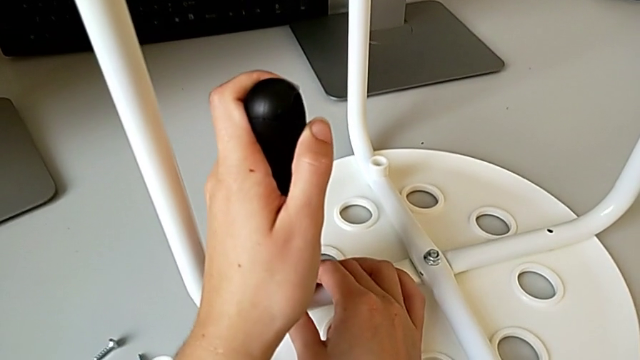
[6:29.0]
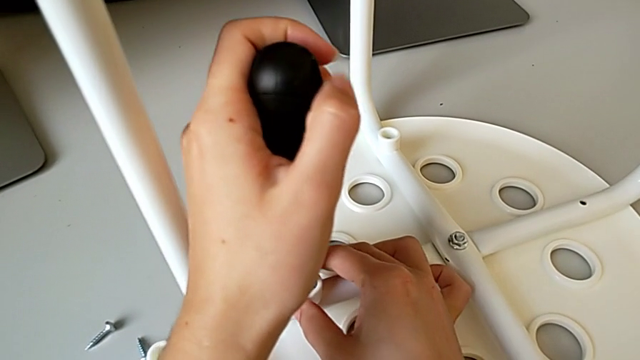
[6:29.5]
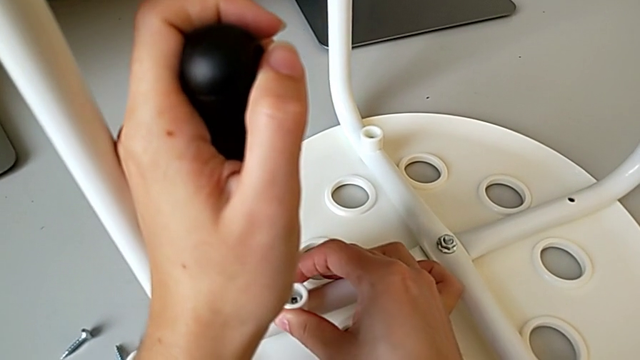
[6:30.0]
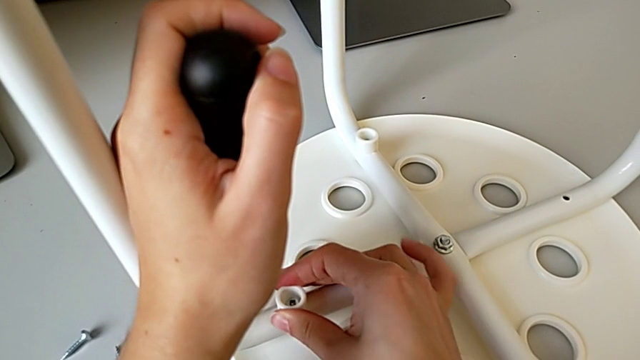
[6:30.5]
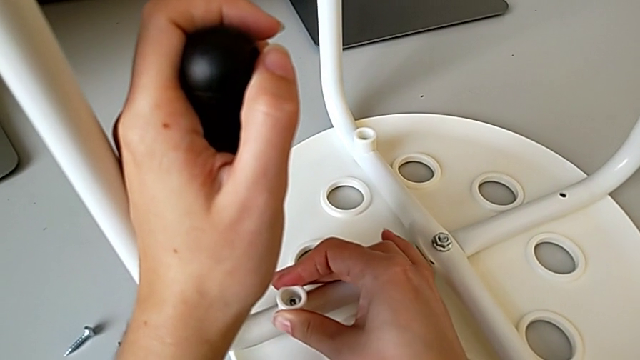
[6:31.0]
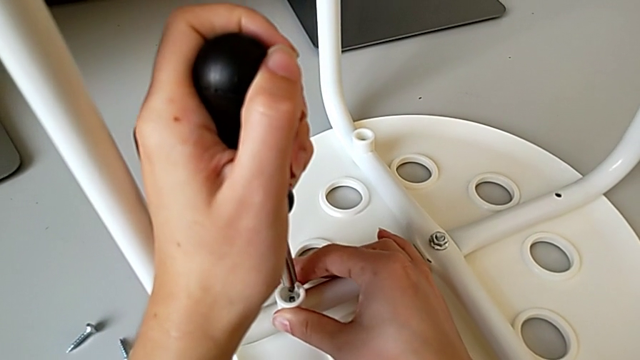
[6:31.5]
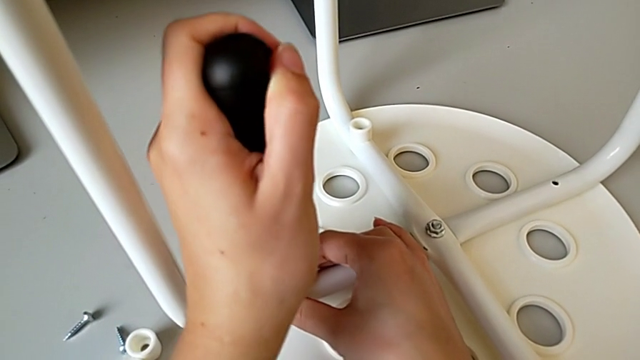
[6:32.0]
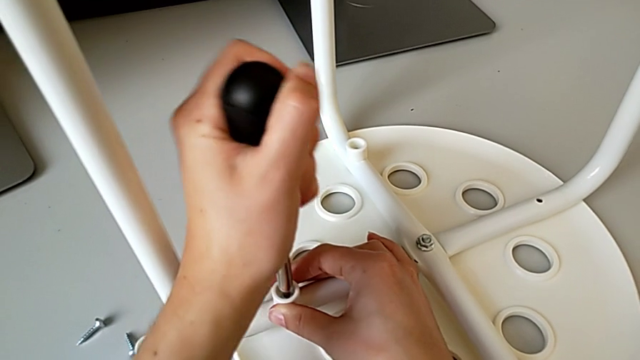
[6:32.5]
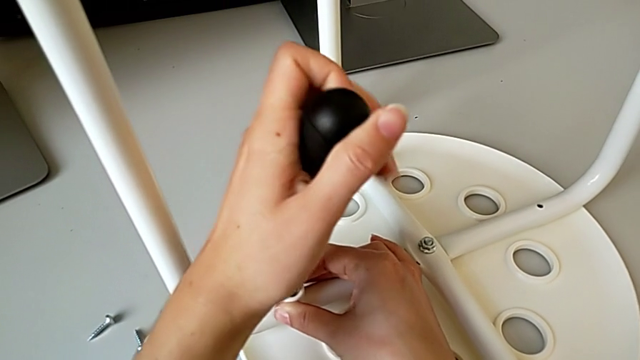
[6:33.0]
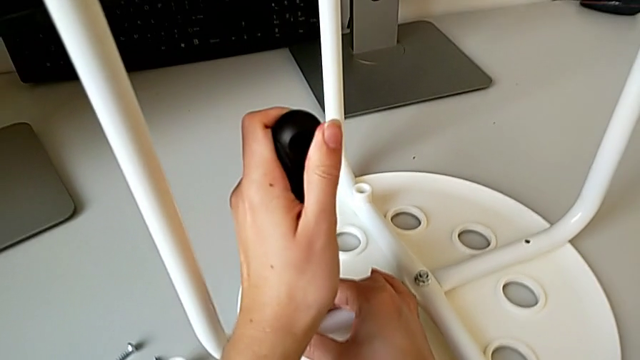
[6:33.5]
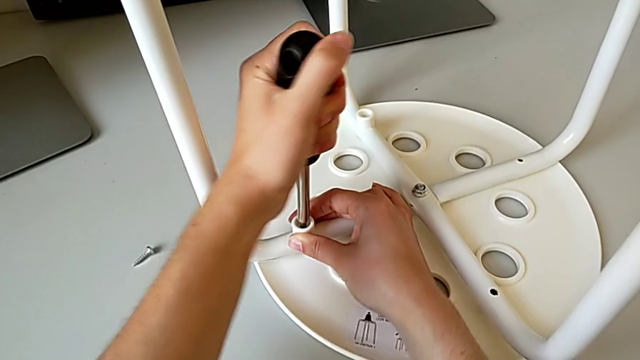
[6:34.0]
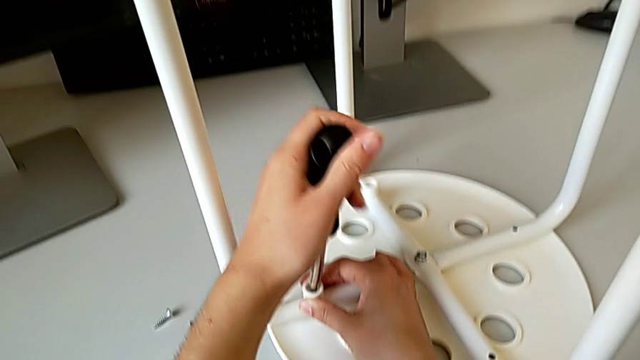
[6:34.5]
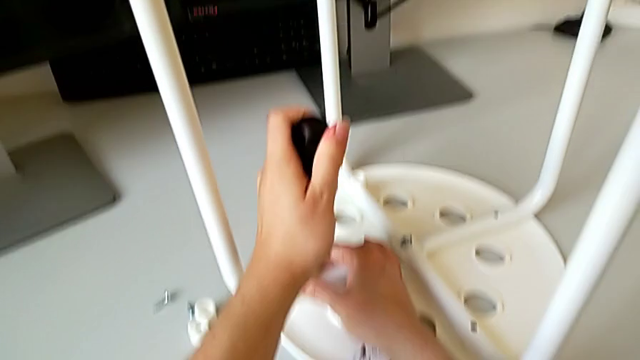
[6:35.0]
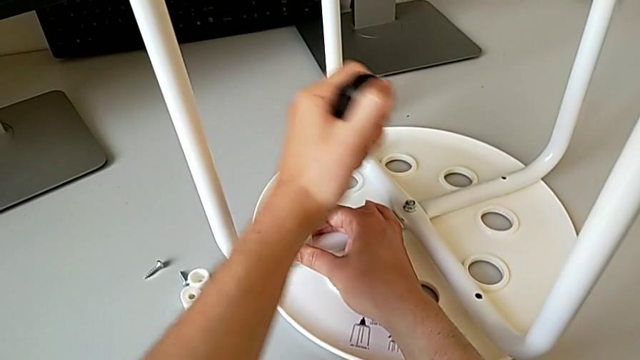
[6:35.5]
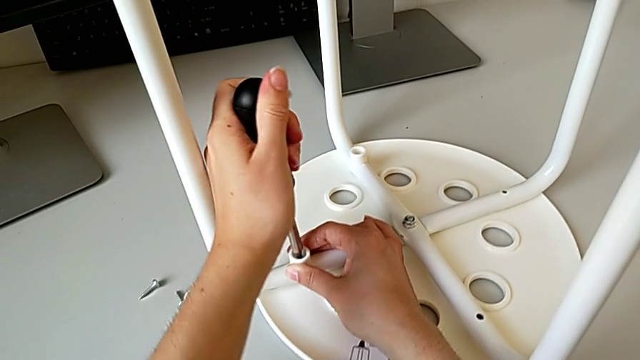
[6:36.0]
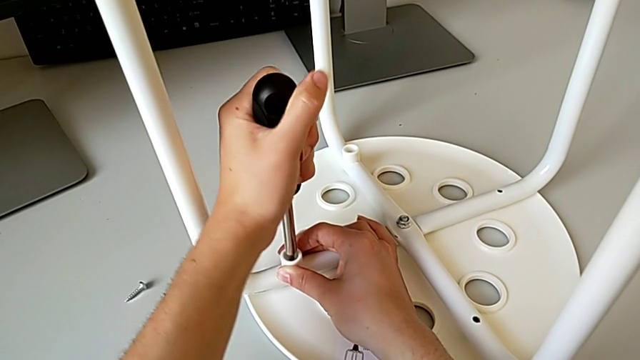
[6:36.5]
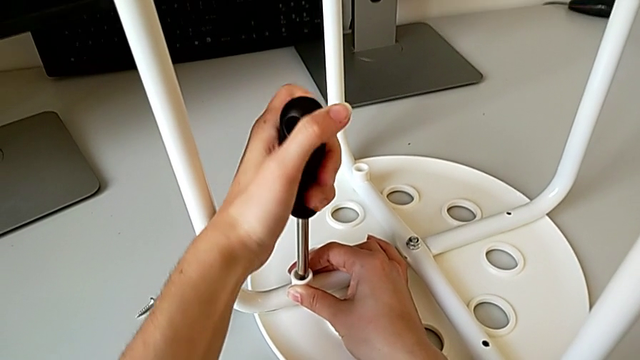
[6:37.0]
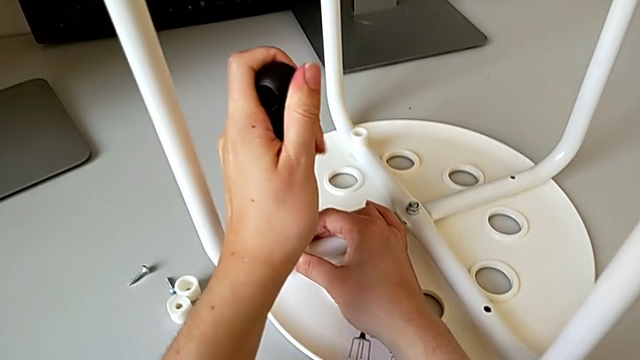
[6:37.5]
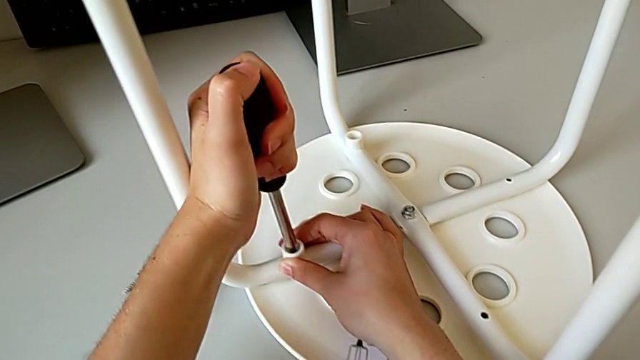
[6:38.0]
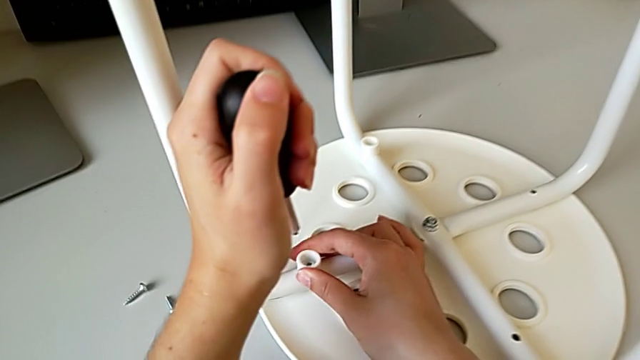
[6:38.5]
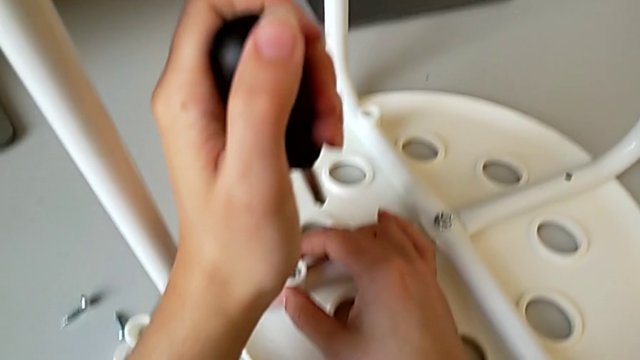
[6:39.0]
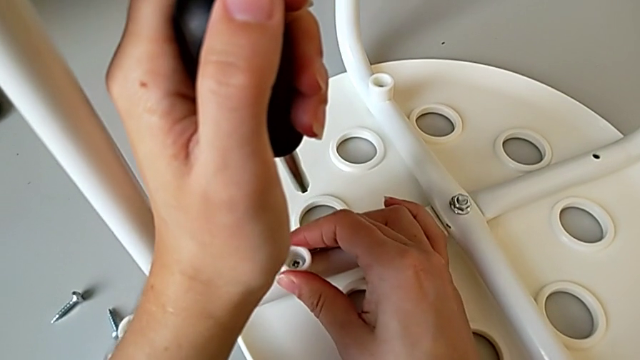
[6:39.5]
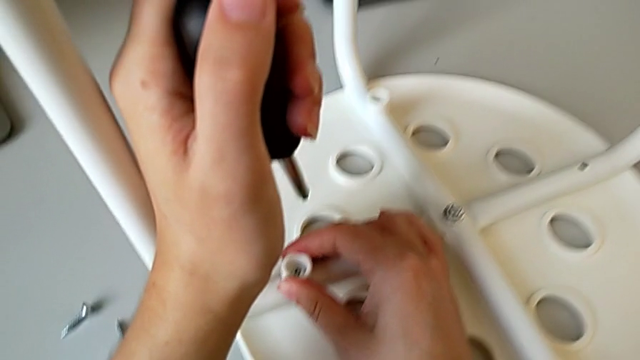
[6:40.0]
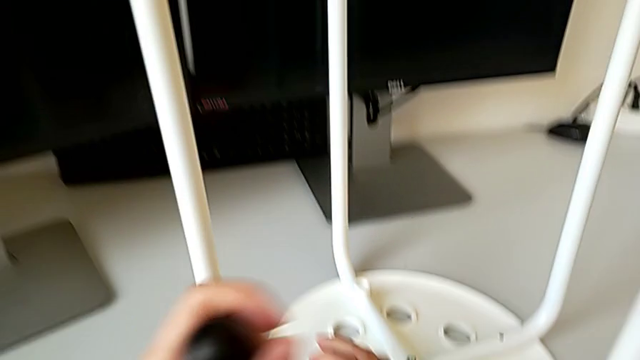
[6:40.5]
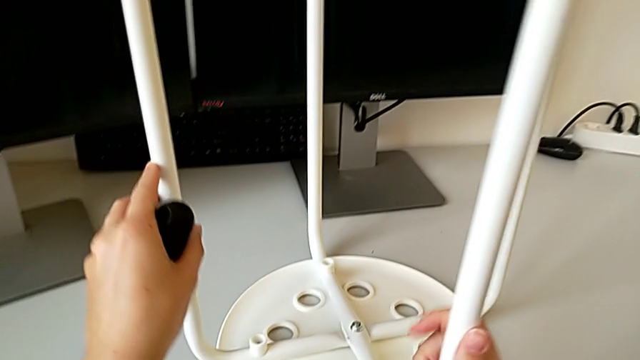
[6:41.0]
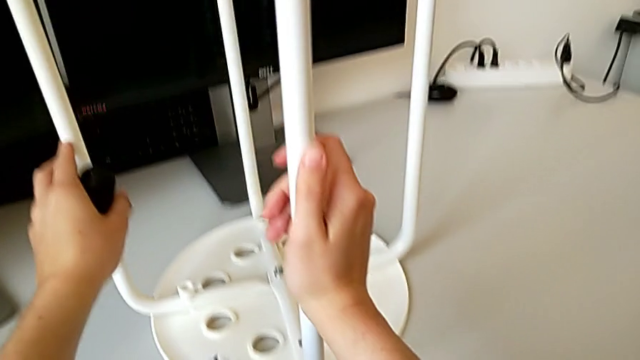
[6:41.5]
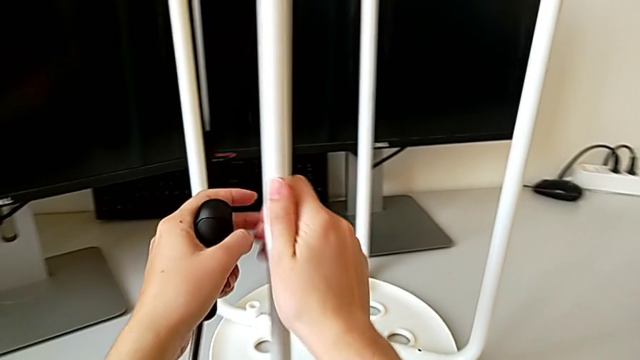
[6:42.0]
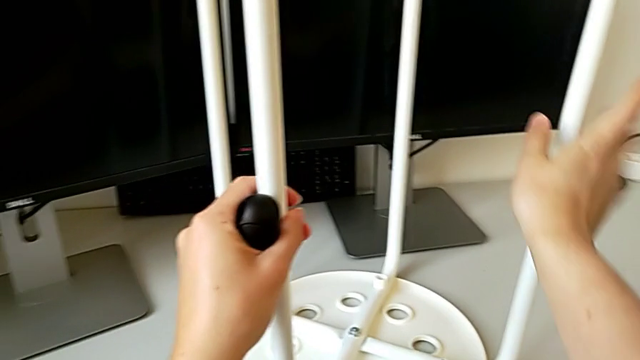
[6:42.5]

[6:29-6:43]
The camera wearer is placing the legs onto the seat. They withdraw the screwdriver, inspect the second washer with the right hand, insert the second screwdriver, screw the second screw, withdraw the screwdriver, inspect the second washer and rotate the stool.

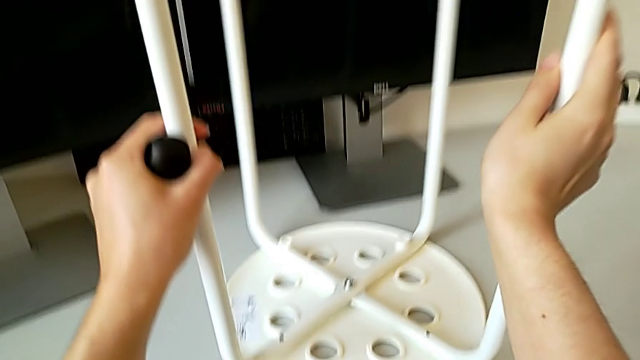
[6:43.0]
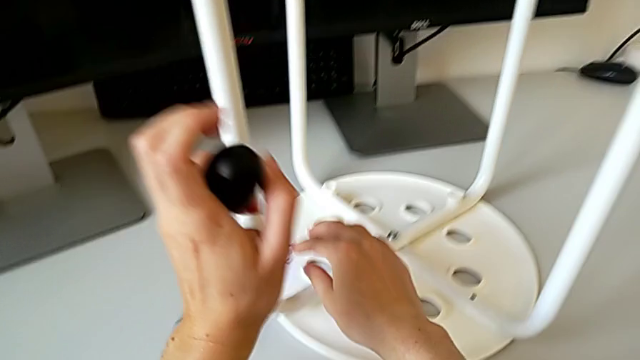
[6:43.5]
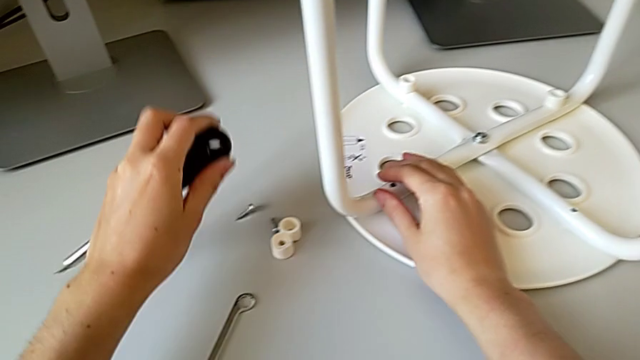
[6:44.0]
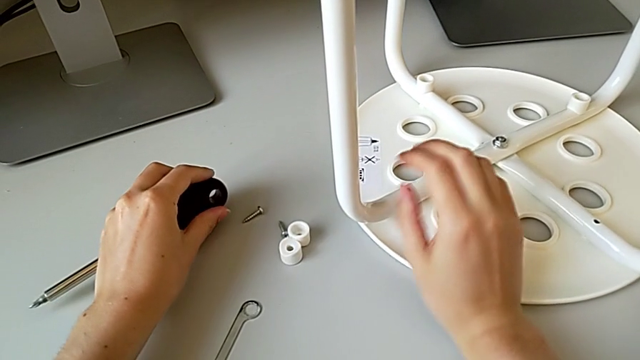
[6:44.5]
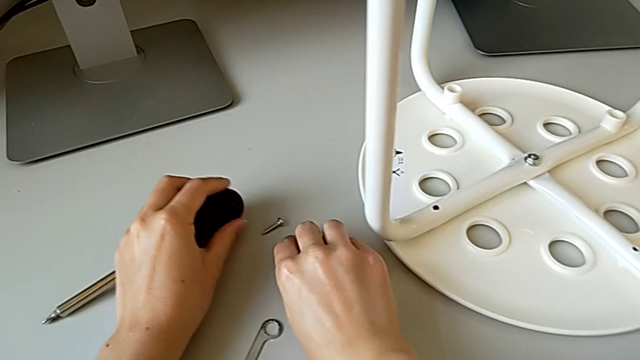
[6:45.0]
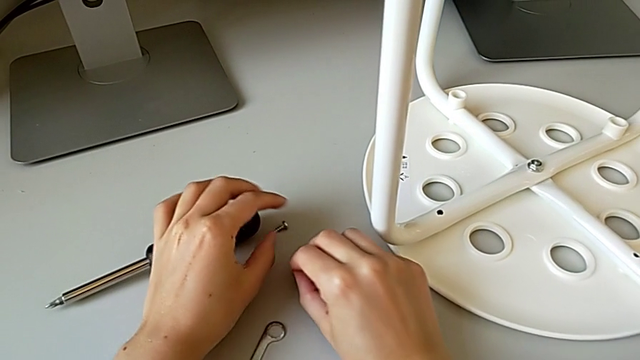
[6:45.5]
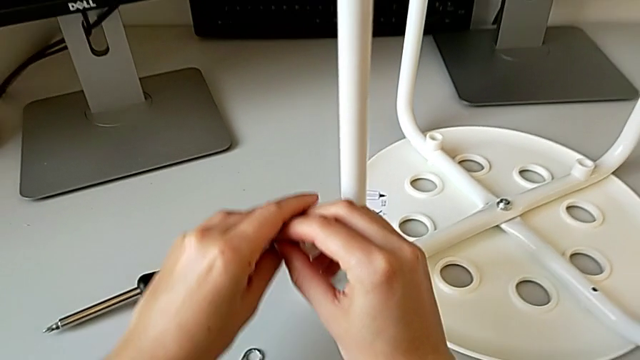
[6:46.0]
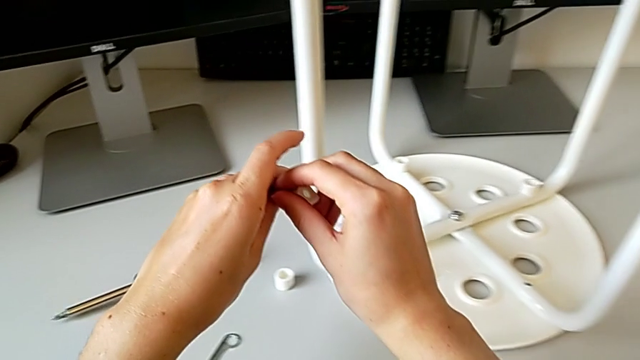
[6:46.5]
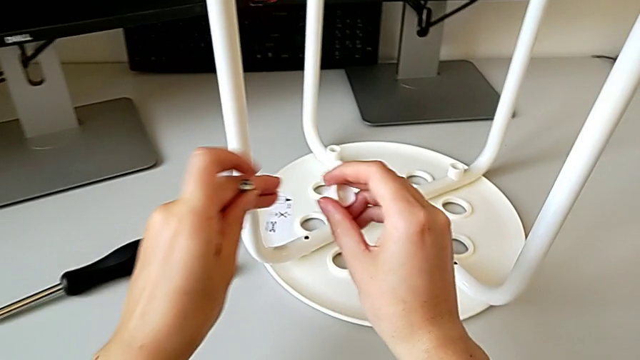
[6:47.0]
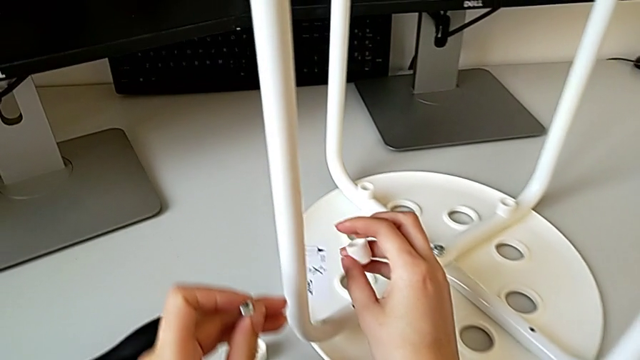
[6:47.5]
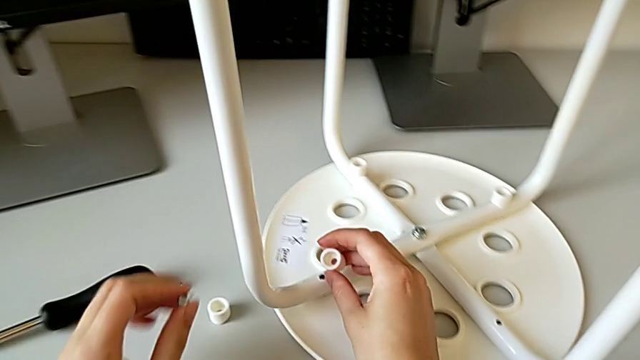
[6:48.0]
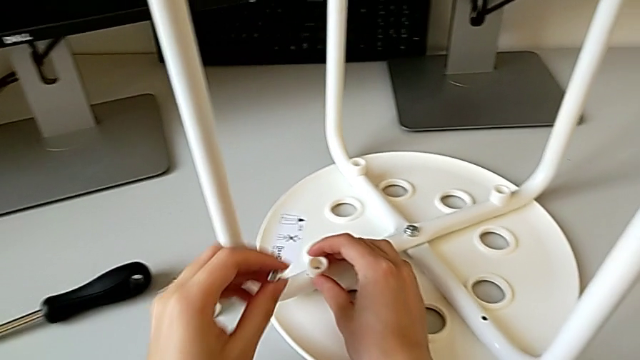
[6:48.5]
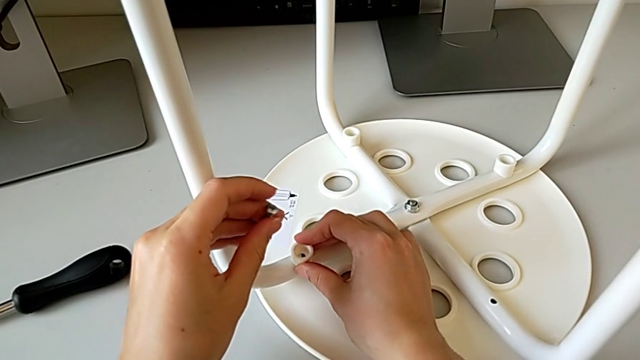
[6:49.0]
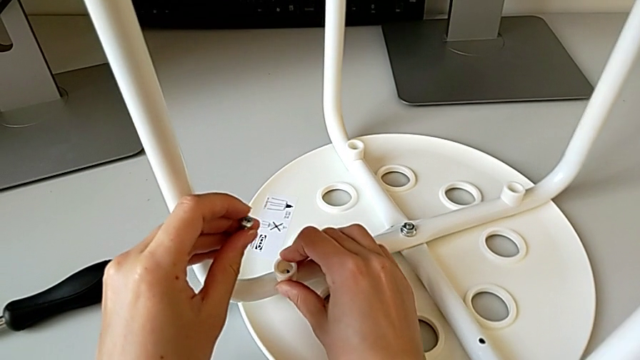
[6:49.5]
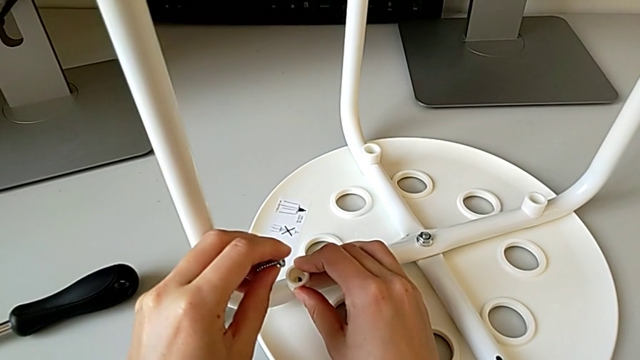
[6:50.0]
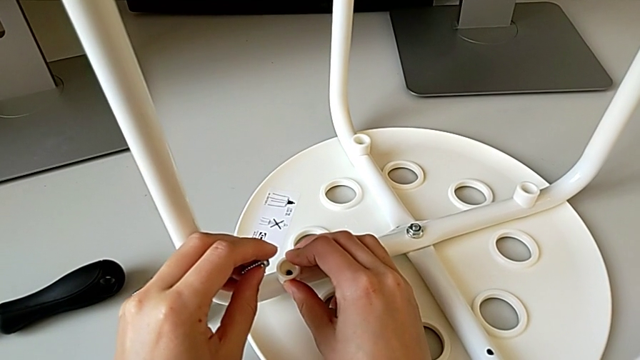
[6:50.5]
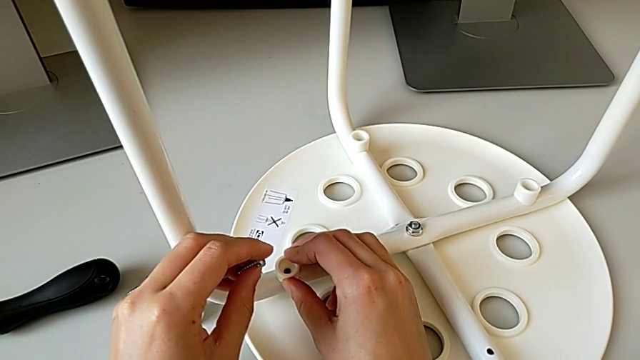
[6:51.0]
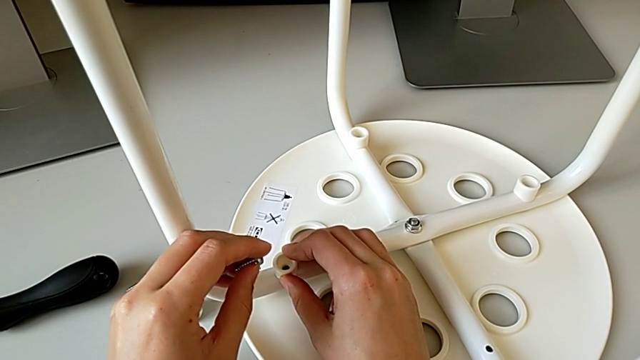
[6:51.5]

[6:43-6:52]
The camera wearer is placing the legs onto the seat. They place the screwdriver with the left hand, grab the third screw with the right hand, approach the stool and align the third washer.
